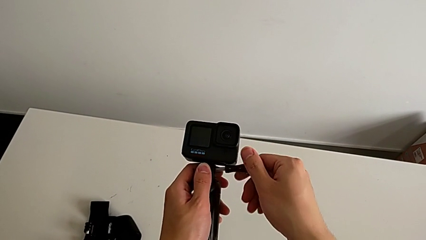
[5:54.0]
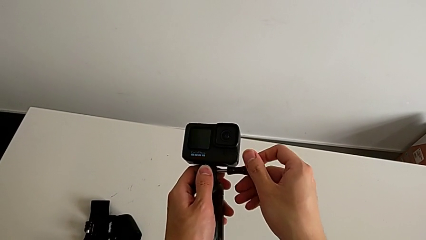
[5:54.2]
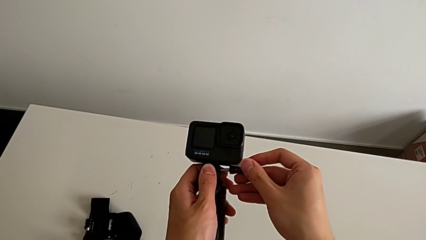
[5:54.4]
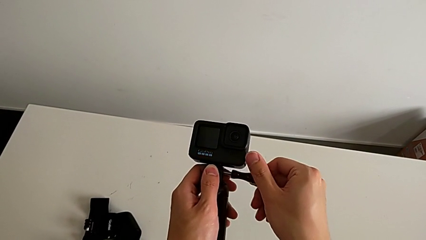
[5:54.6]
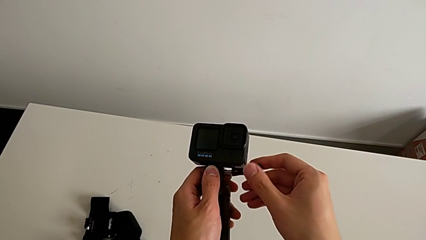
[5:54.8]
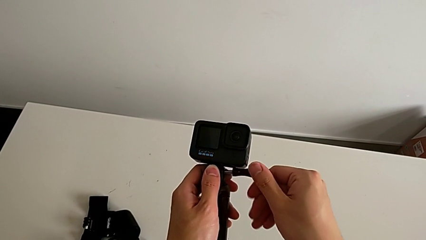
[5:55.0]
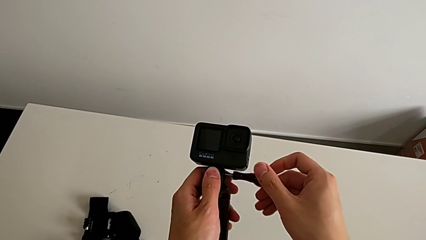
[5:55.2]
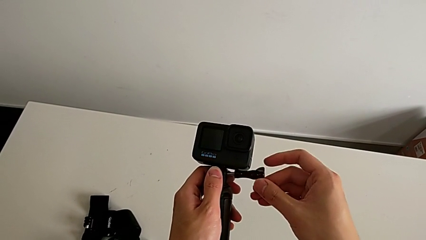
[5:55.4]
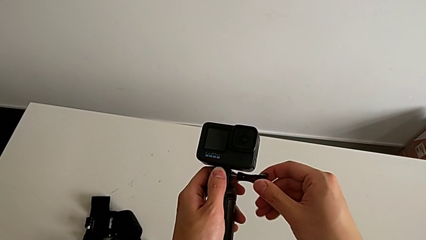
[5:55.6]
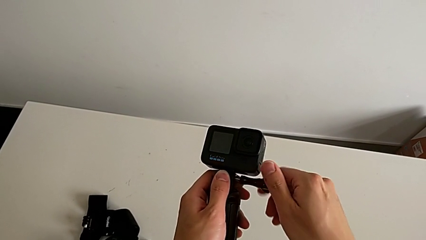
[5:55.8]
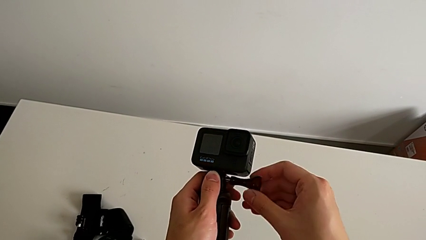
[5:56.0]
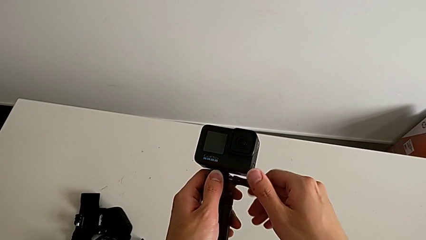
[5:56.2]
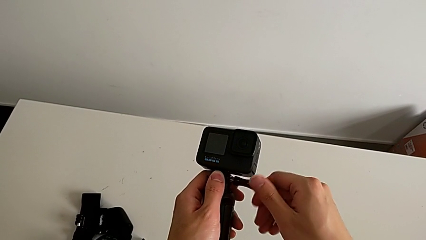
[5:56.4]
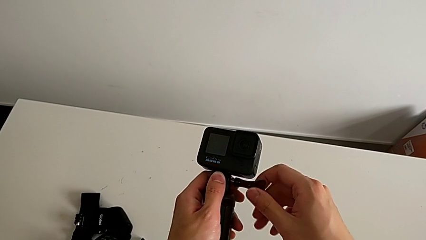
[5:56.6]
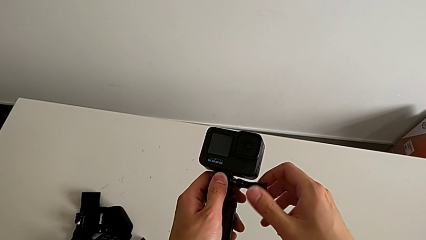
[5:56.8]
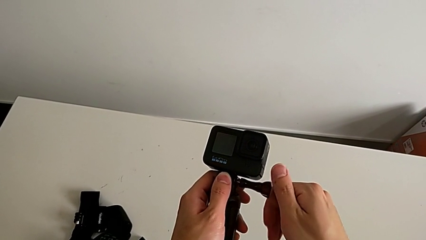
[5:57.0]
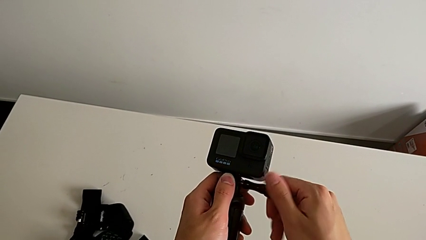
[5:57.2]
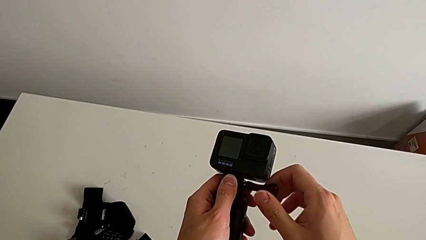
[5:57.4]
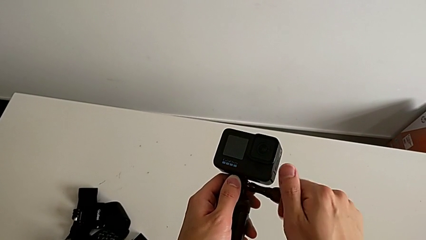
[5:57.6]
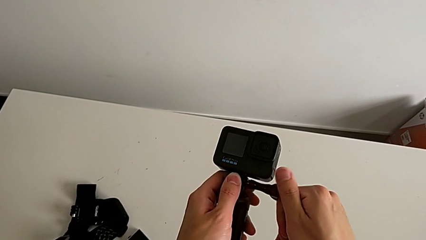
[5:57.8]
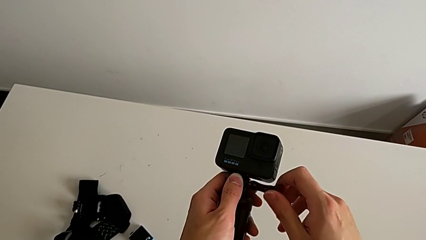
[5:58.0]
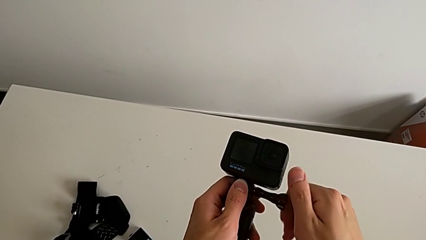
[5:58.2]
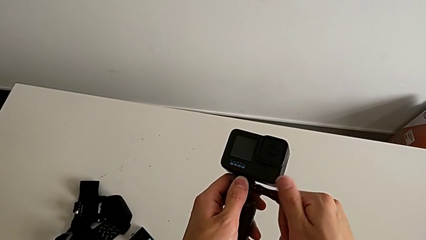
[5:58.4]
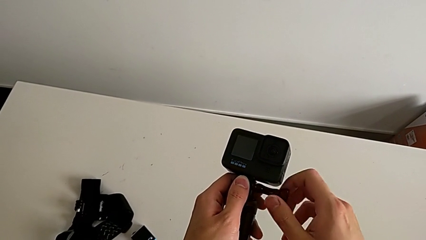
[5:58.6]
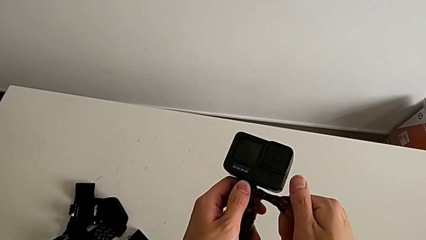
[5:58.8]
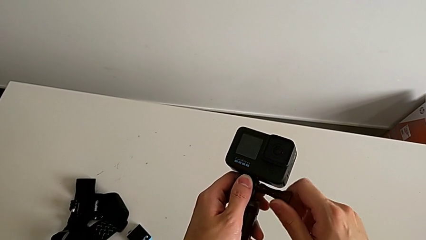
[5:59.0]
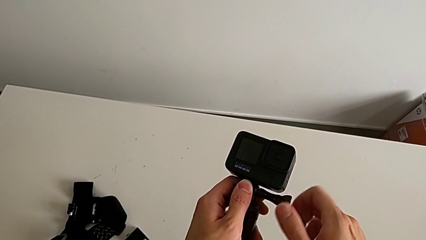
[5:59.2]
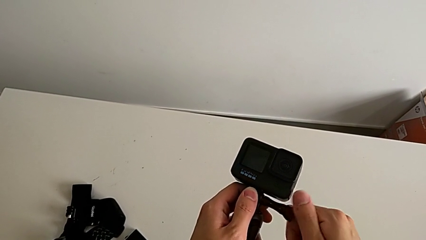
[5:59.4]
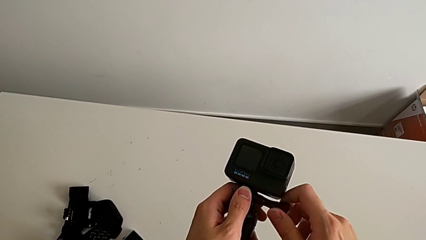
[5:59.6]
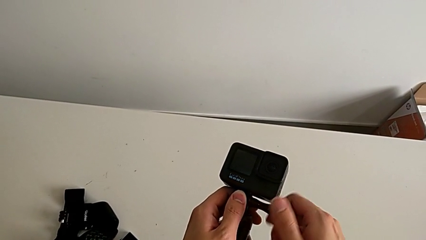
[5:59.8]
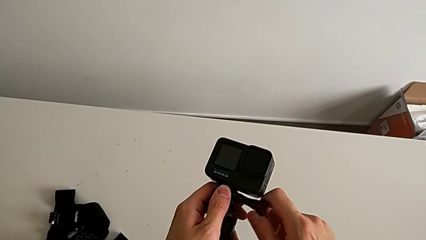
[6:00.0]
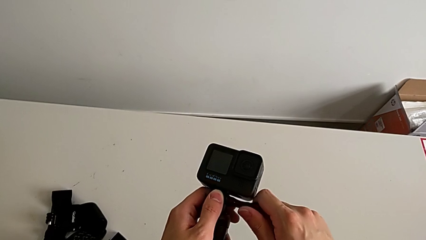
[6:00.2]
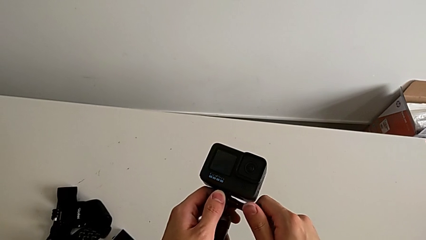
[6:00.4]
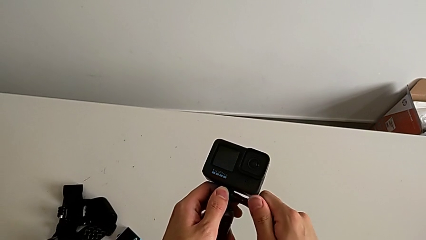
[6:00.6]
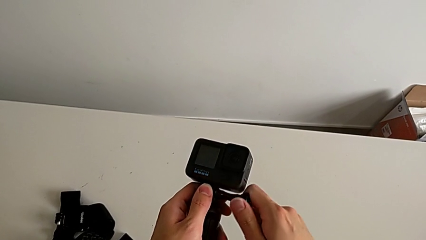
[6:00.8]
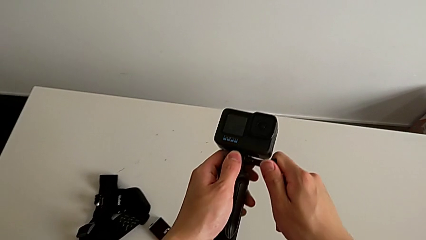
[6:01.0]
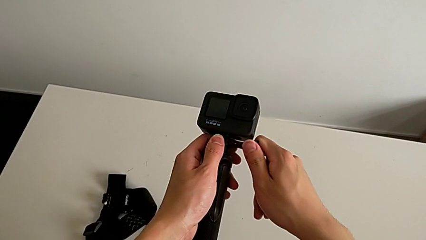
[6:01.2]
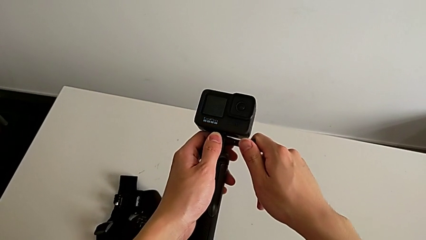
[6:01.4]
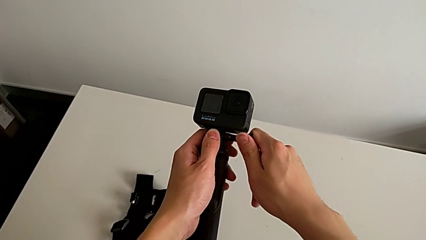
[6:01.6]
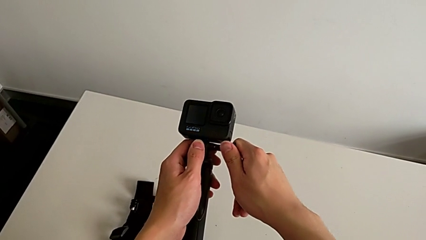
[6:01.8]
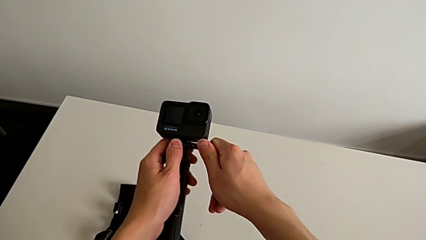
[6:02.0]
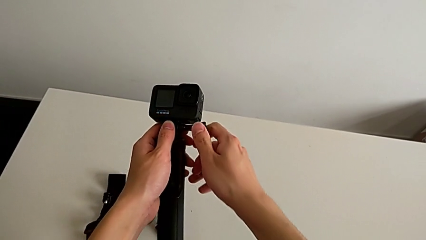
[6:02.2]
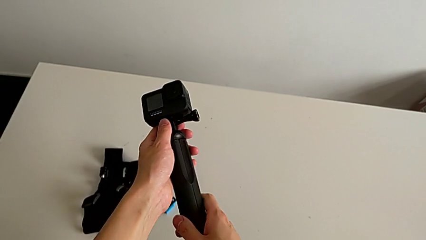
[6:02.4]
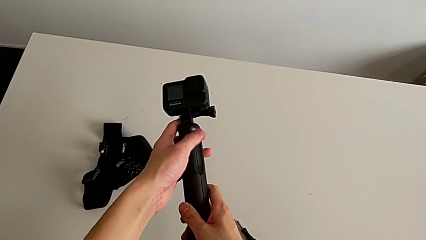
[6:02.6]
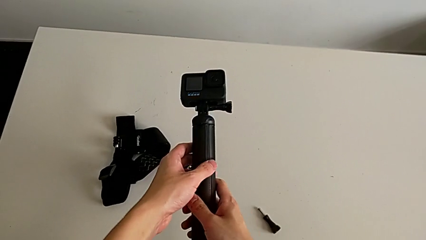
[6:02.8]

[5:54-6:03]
The camera wearer is changing their grip from the strip to the handheld. They keep screwing the GoPro.

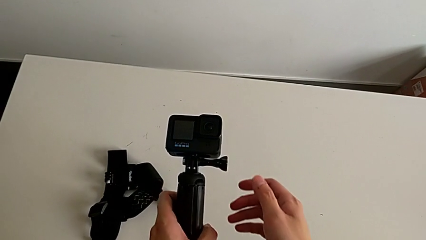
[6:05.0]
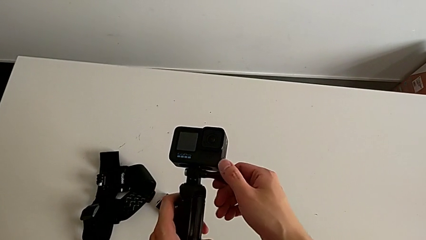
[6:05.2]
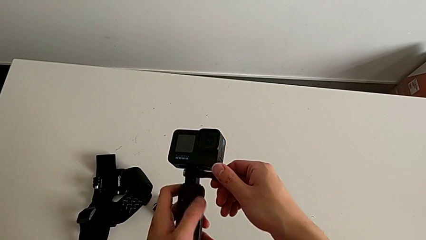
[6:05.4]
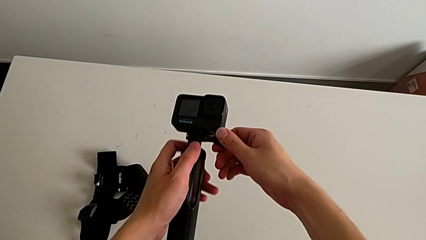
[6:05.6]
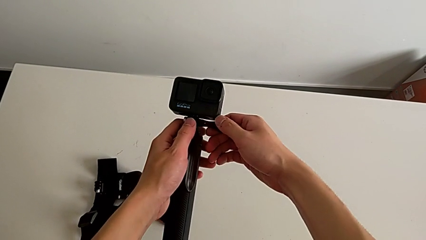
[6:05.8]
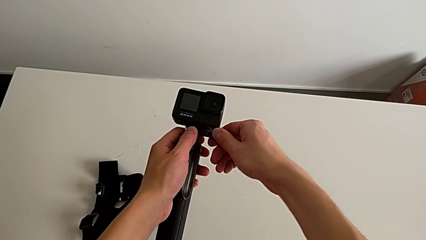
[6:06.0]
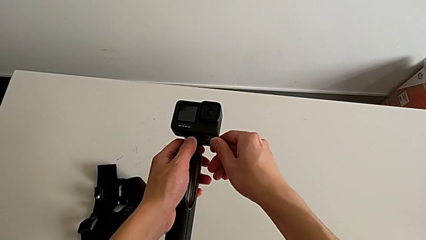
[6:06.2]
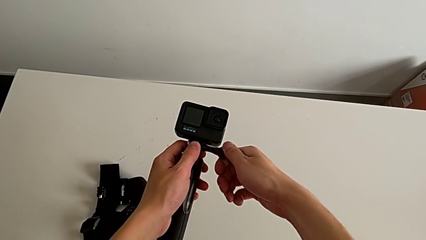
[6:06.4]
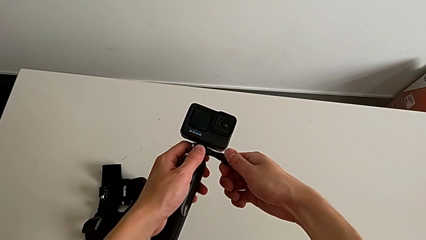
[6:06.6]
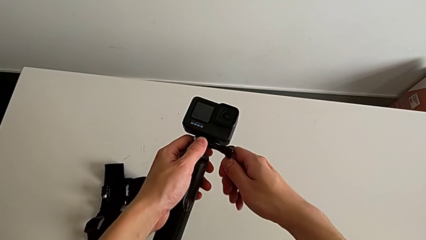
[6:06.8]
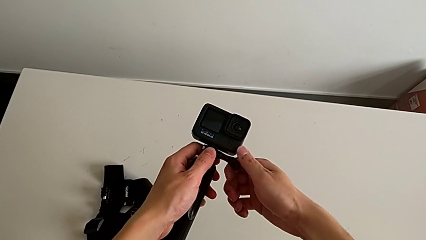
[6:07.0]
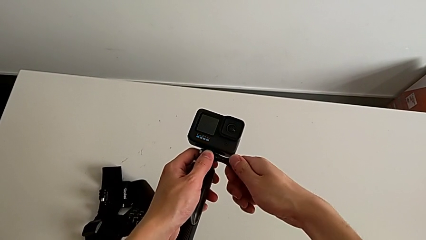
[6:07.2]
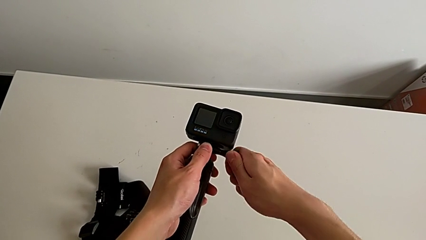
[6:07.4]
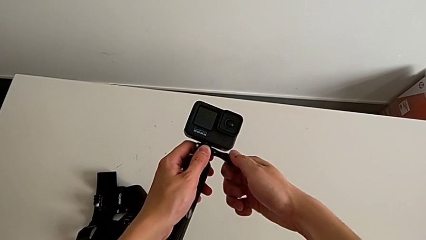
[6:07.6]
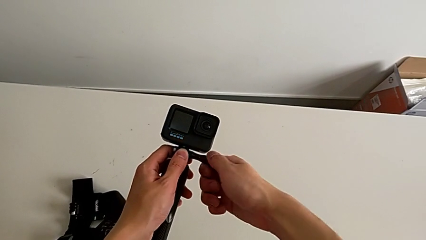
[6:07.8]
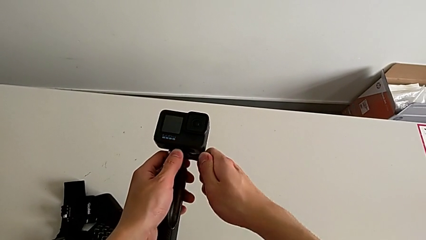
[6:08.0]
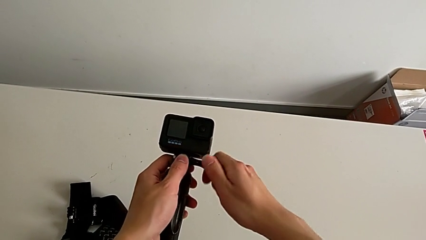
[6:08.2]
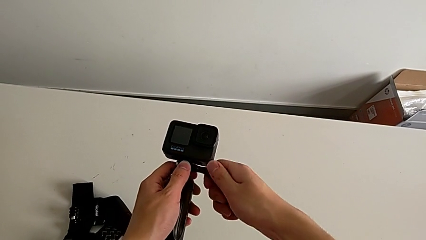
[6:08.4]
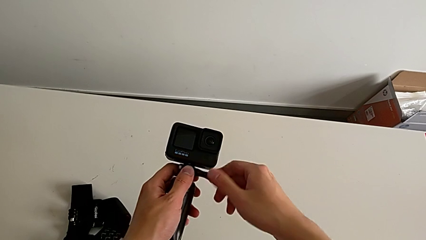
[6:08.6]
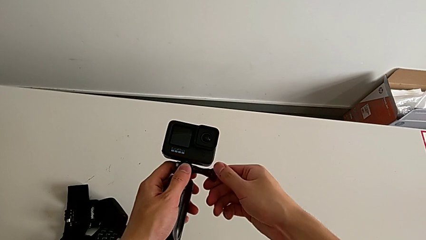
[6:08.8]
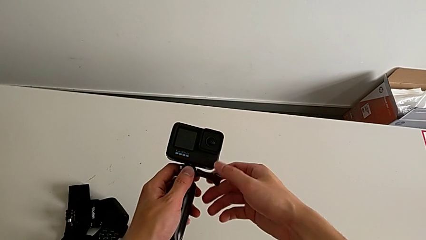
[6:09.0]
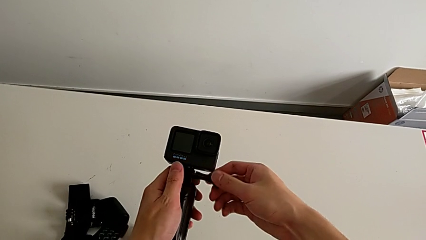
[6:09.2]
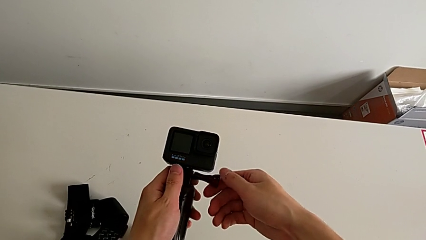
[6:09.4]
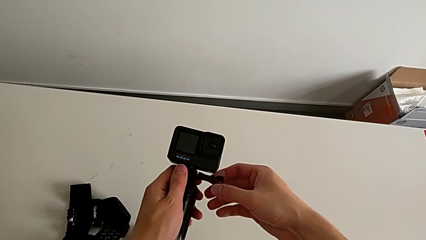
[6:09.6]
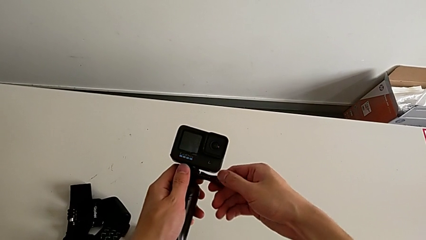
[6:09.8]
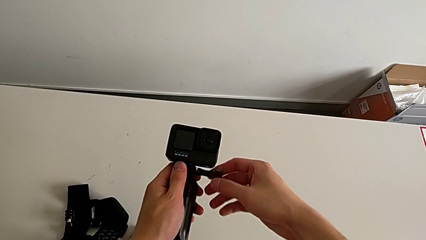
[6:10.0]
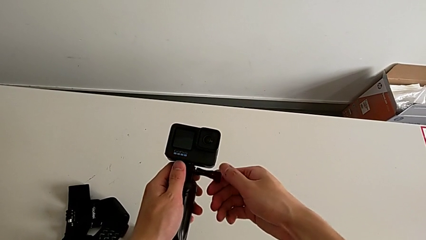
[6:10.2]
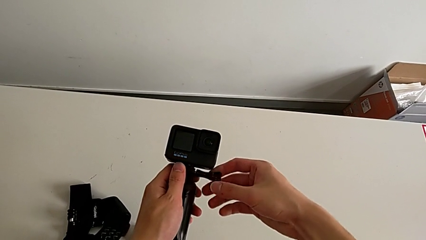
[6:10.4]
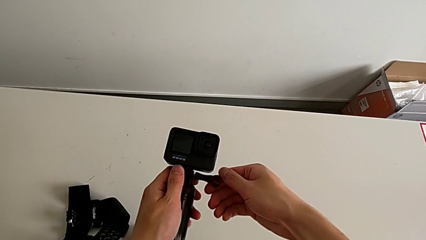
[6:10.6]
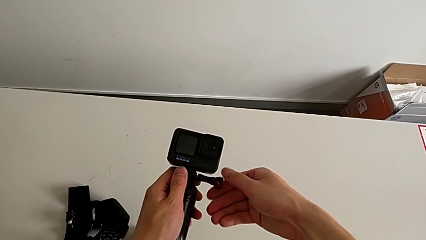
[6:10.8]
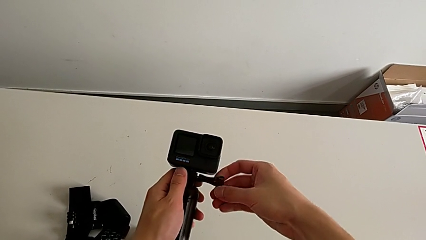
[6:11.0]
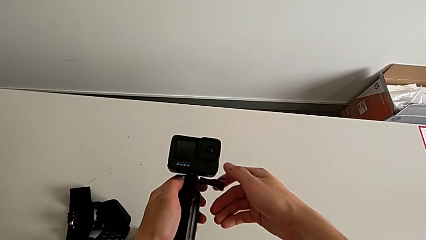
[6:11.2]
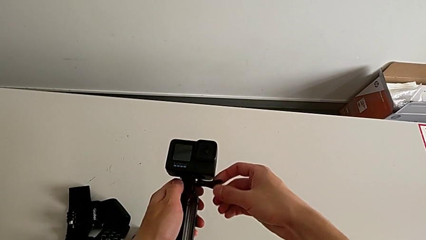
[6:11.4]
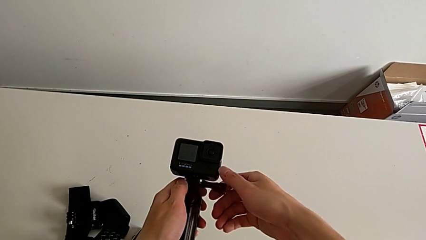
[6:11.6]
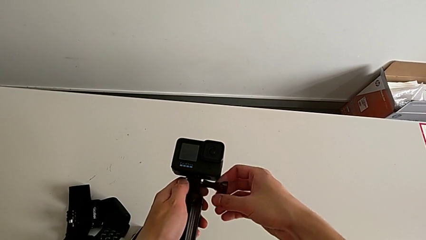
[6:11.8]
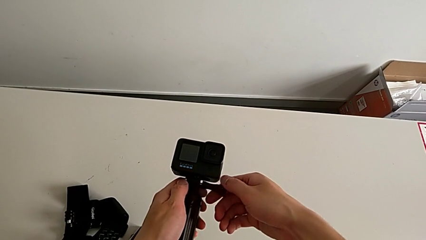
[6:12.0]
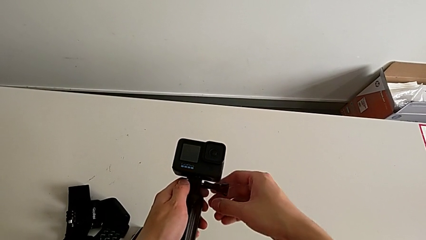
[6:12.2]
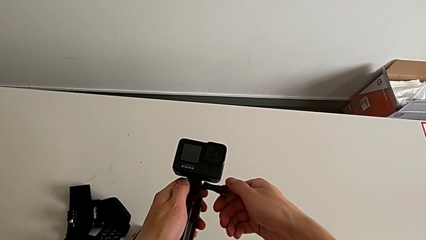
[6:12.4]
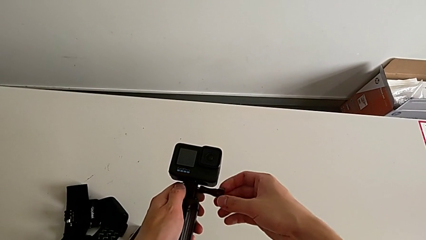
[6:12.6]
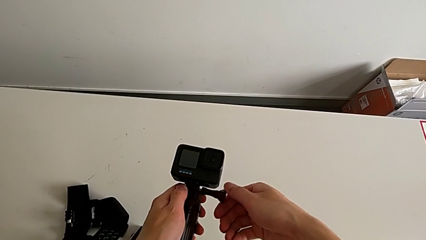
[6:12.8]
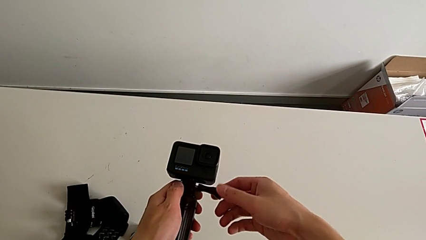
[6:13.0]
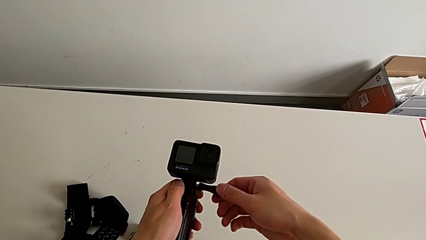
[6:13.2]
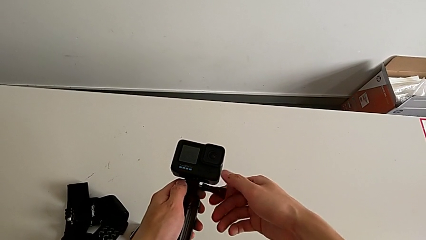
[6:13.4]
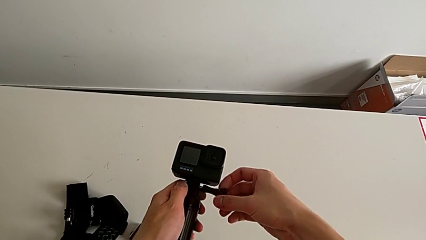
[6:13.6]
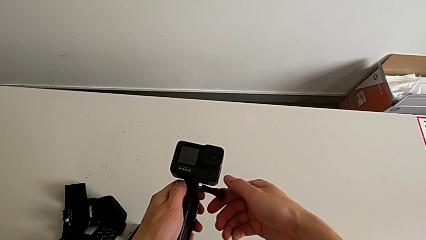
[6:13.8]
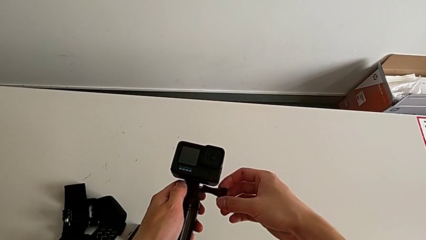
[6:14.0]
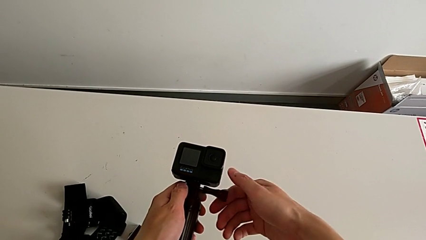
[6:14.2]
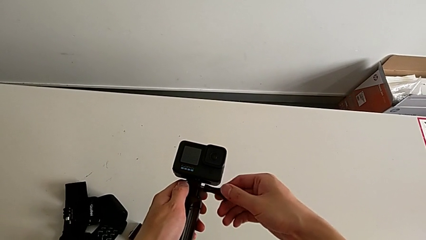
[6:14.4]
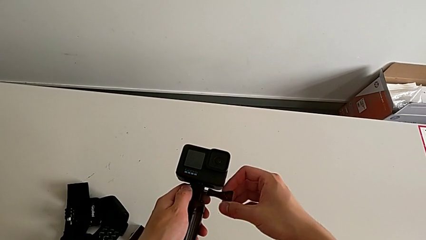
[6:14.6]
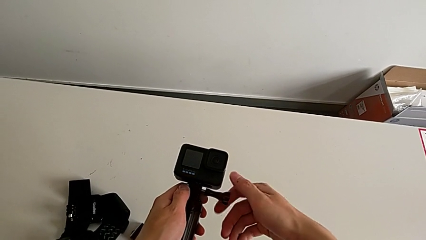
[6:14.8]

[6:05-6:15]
The camera wearer is removing the GoPro from the handheld grip. They begin to unscrew the GoPro.
